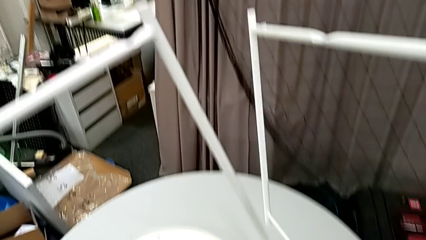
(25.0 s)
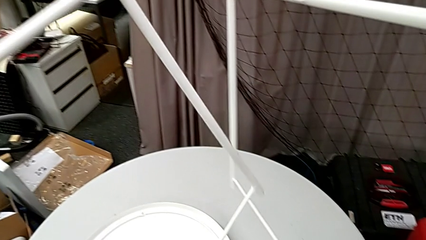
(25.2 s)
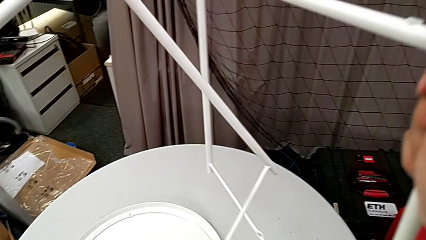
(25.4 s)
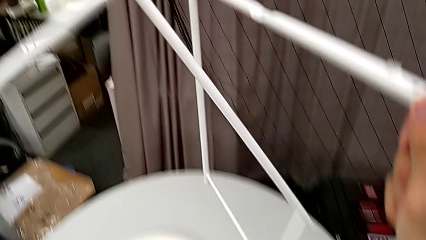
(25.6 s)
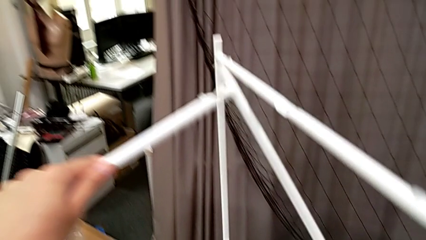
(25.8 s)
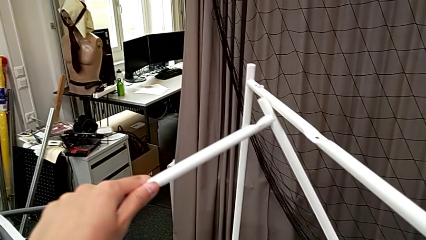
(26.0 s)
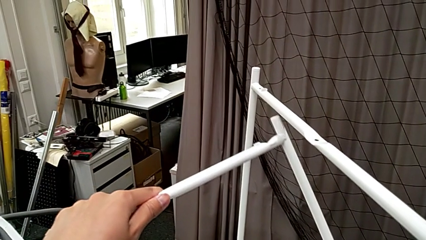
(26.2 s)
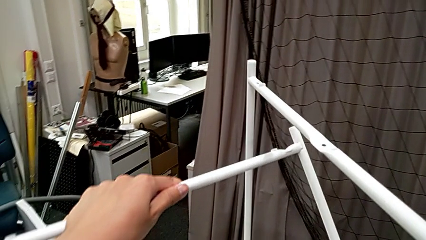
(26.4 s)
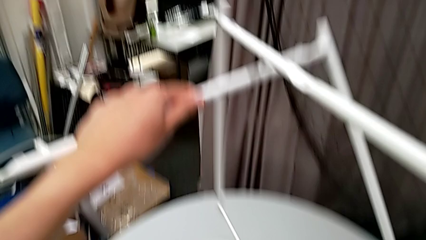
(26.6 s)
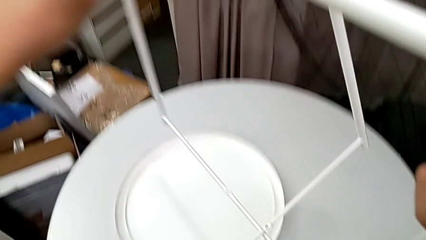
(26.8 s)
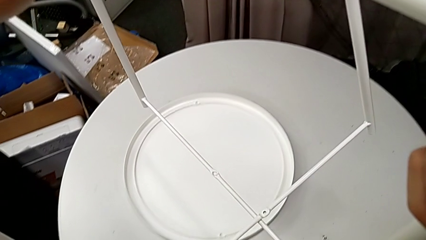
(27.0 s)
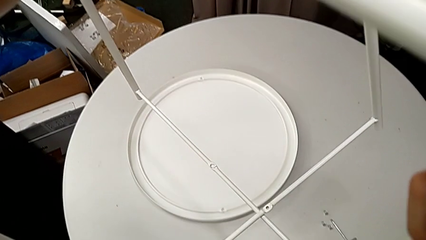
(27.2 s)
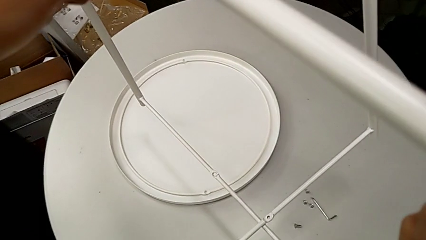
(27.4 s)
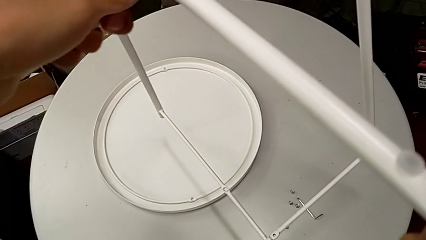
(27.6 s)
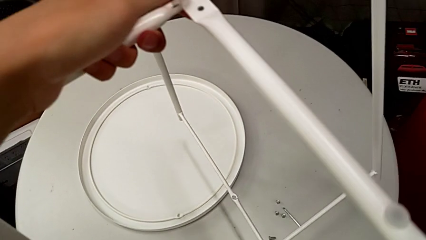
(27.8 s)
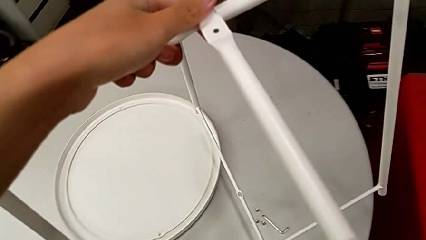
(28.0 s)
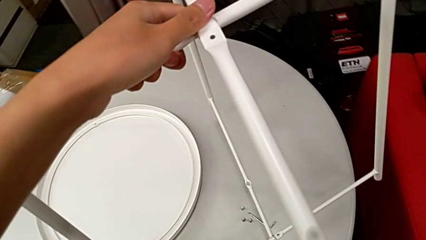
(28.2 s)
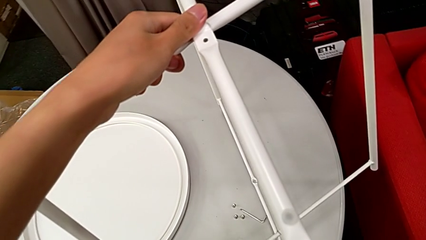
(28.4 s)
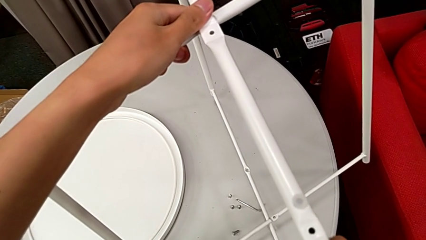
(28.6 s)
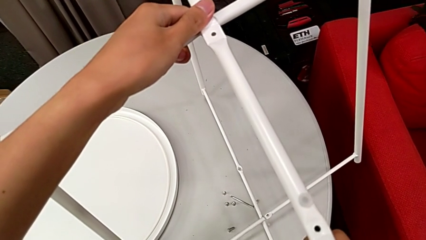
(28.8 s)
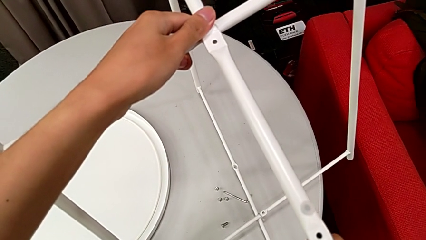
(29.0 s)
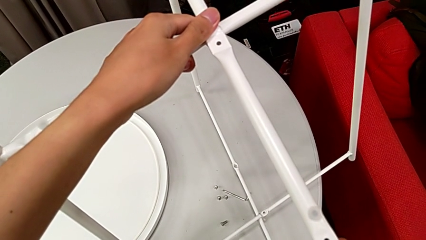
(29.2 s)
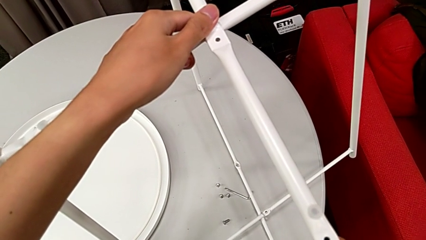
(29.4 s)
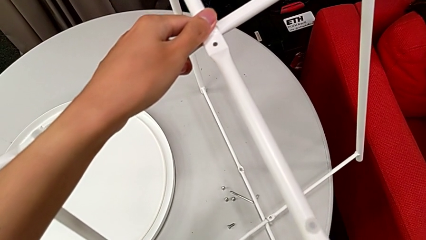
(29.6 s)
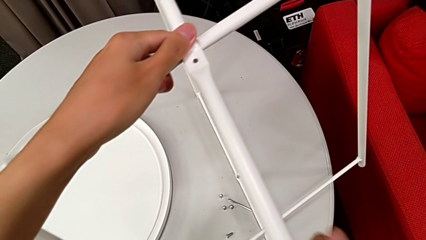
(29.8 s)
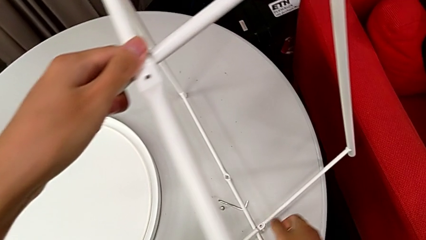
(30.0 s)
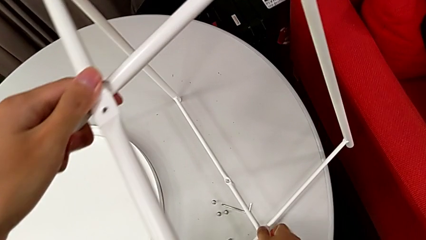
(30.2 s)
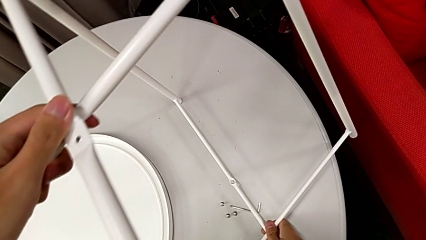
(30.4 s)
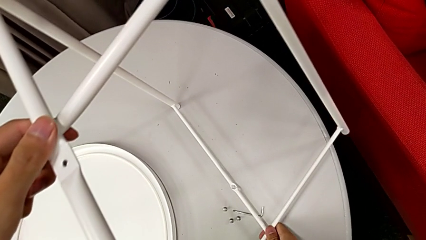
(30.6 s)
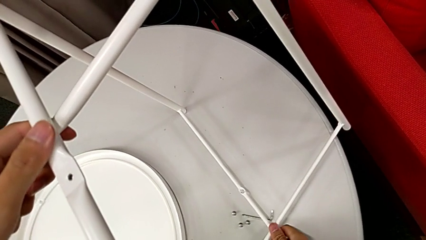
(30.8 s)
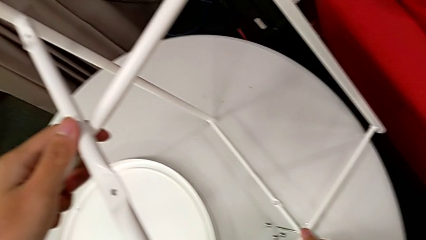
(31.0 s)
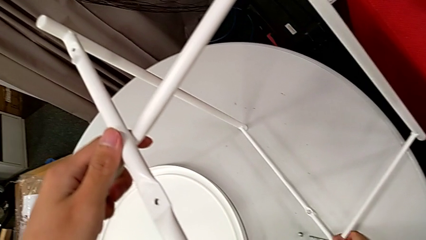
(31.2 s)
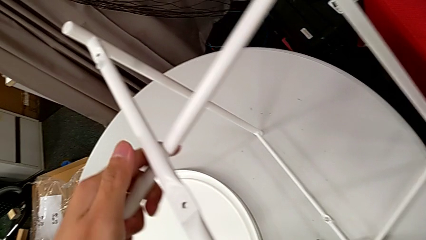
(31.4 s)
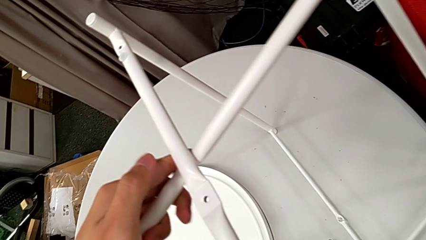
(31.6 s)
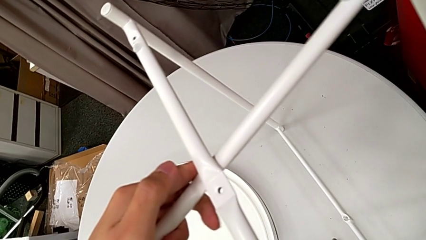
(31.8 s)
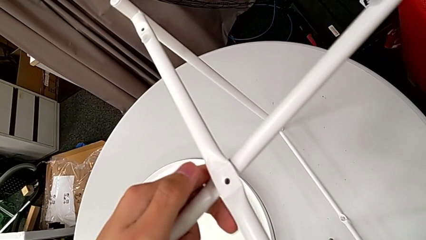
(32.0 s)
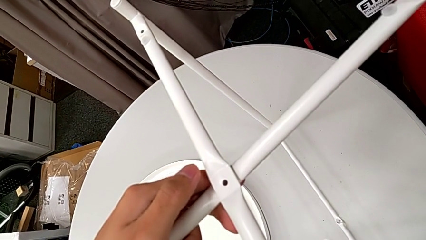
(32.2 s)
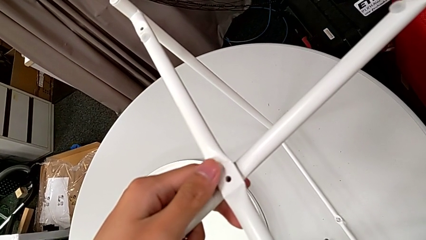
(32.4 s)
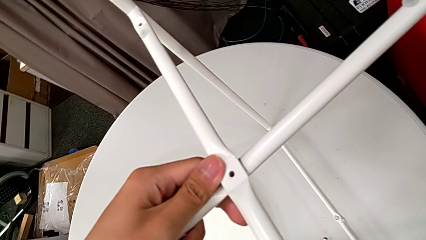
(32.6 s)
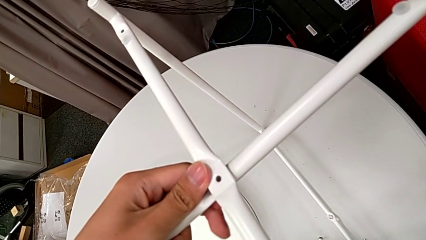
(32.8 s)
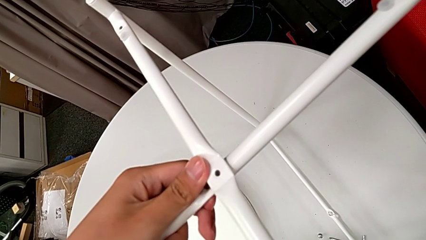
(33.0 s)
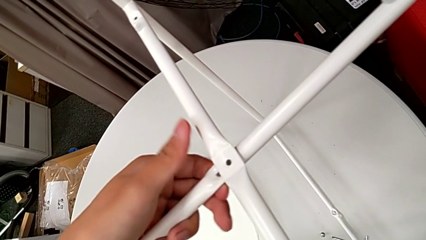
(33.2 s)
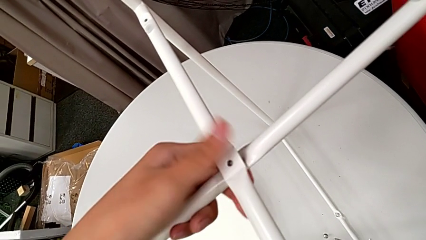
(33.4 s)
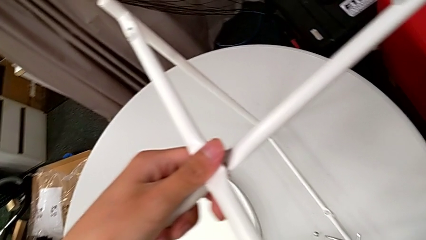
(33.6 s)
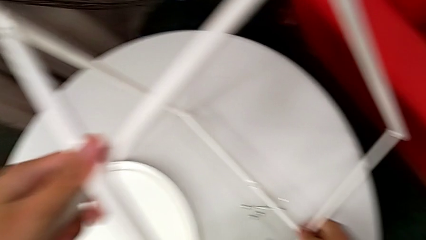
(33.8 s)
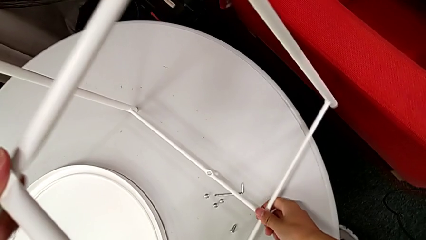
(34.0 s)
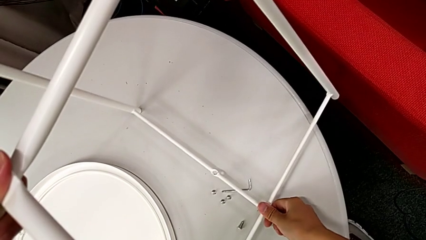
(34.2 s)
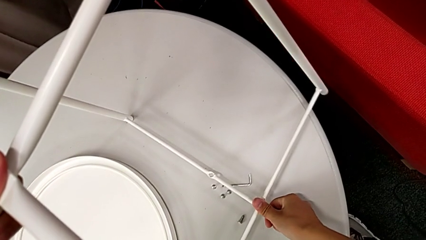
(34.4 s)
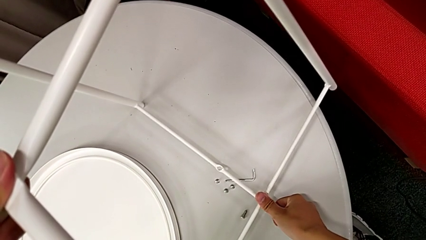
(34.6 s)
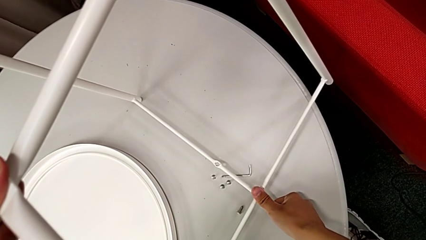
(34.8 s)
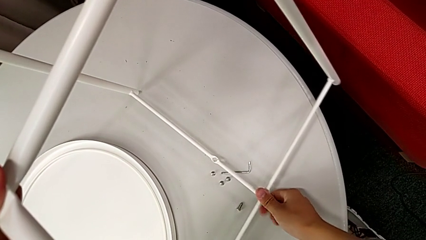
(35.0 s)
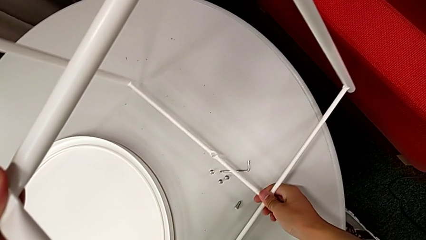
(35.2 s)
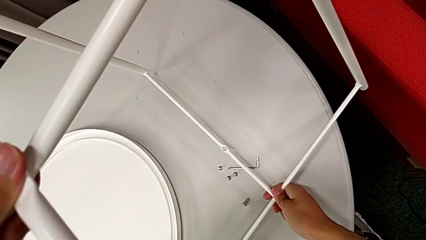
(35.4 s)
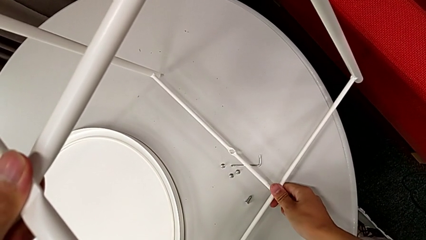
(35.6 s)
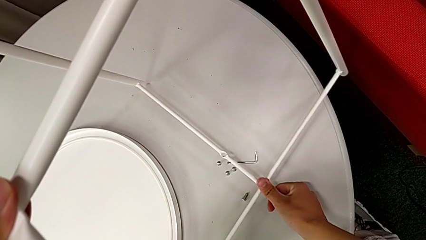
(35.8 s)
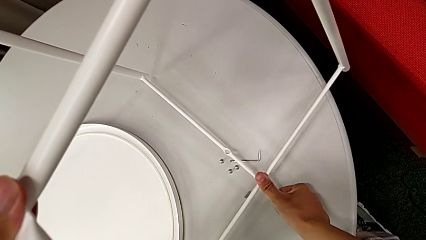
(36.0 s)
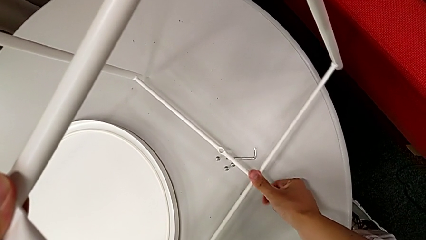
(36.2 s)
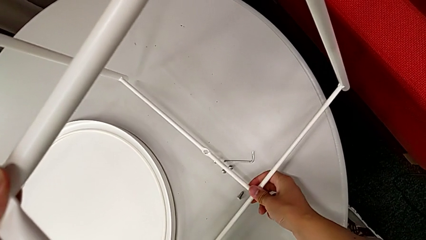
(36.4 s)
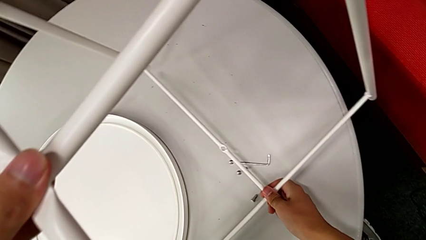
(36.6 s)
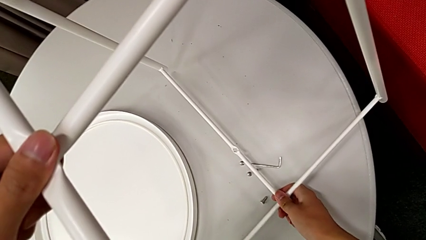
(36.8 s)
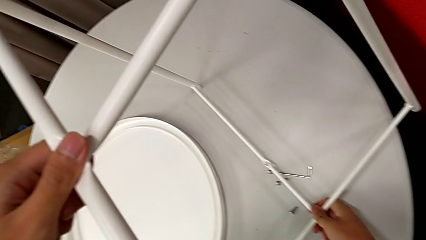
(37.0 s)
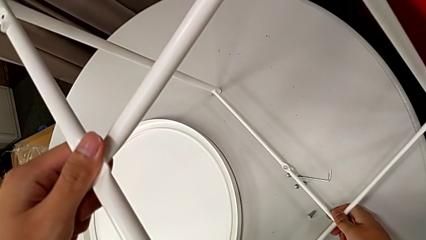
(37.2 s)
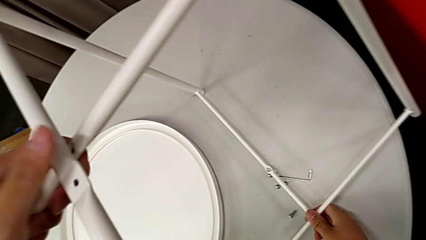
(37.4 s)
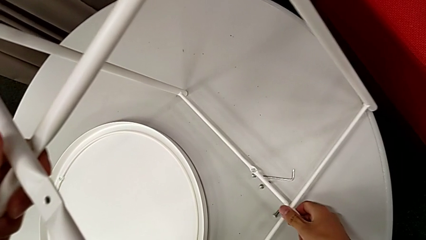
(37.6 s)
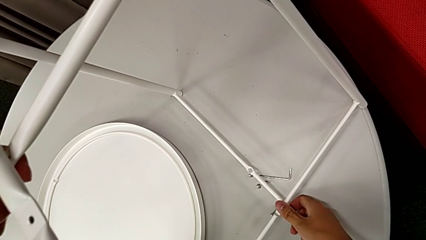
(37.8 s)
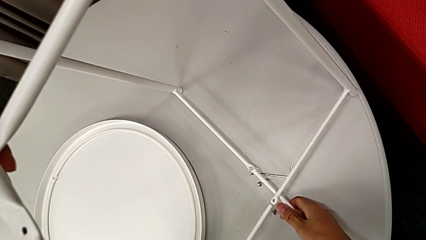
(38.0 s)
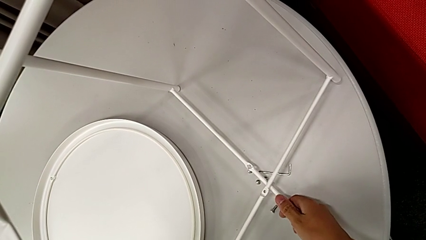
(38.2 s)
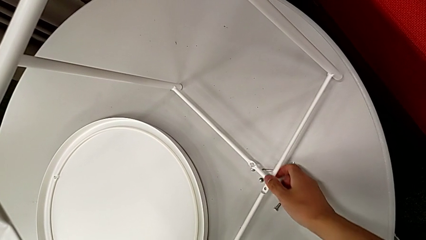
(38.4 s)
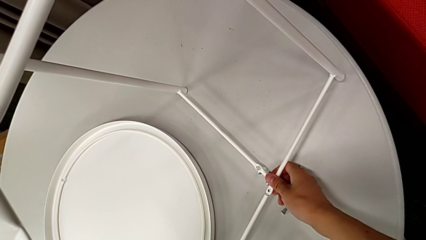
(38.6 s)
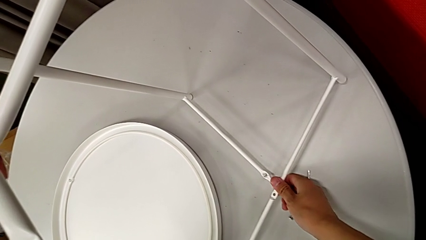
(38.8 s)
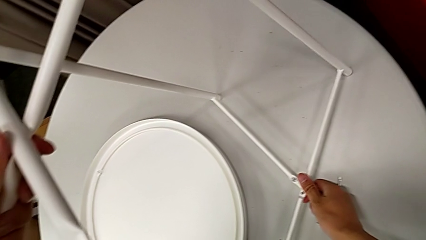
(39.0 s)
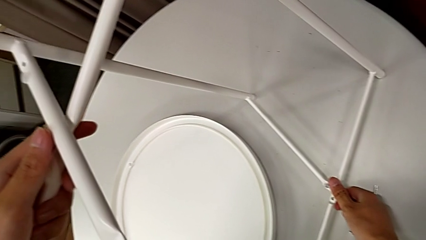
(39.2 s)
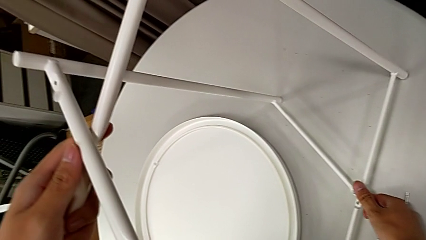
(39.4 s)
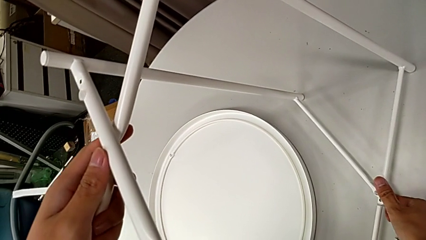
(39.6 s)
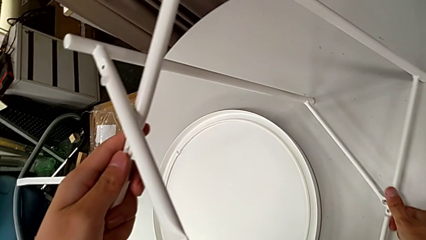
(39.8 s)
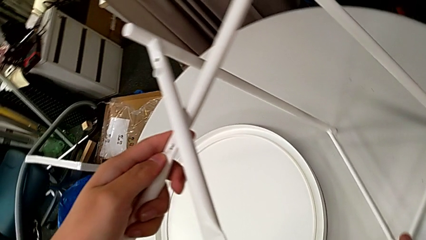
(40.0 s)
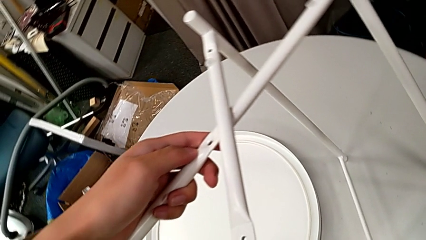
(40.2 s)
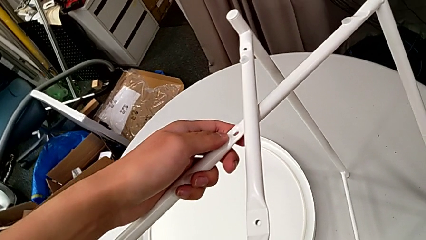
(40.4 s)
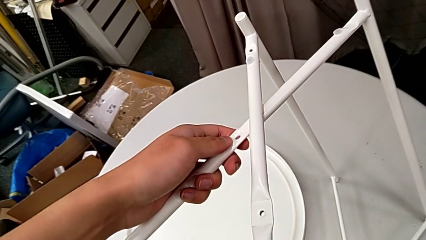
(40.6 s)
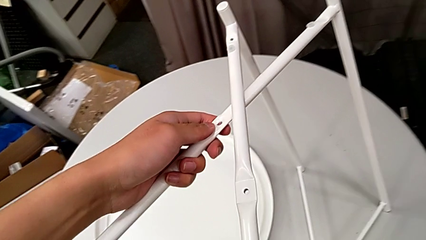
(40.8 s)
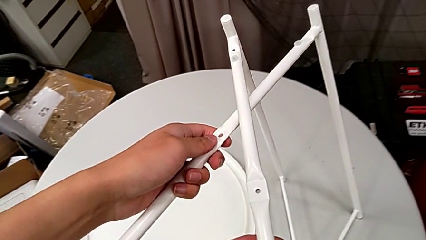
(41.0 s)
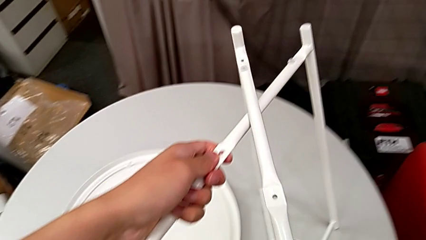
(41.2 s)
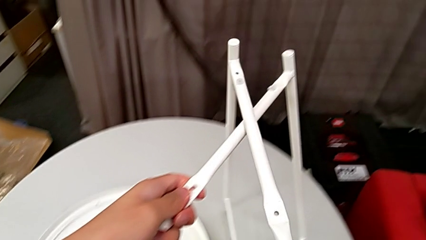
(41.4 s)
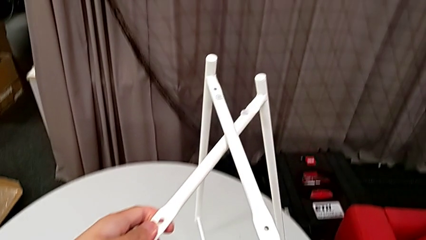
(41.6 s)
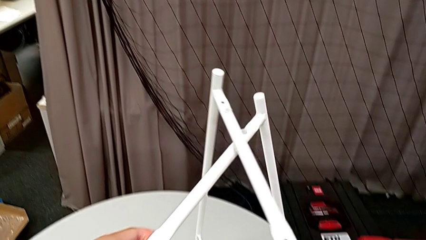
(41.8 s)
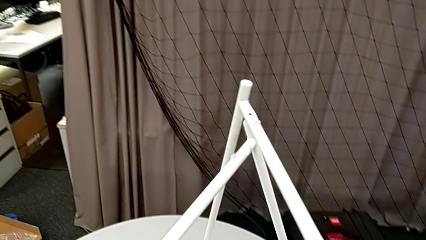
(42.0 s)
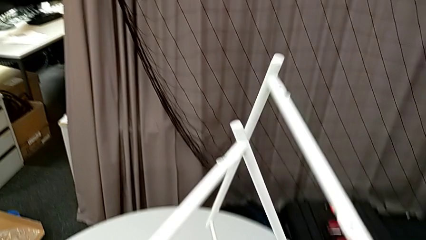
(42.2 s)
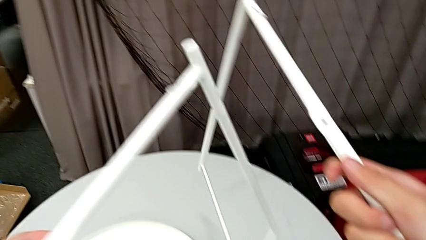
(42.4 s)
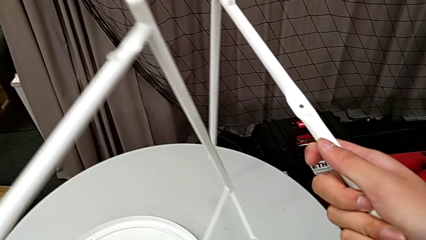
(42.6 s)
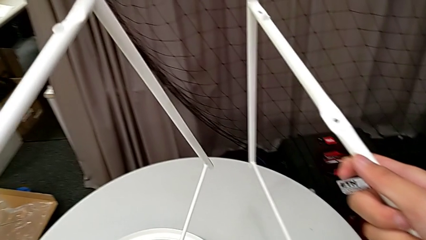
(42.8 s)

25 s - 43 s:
The camera wearer is assembling the legs together. They wrongly align the leg, place it and align it, in the wrong order, wrongly align it, place it, slide it and withdraw it.
